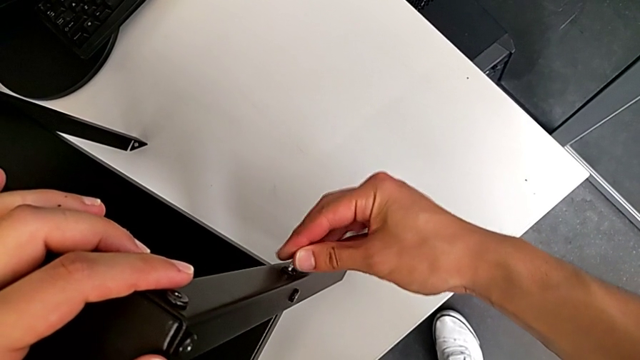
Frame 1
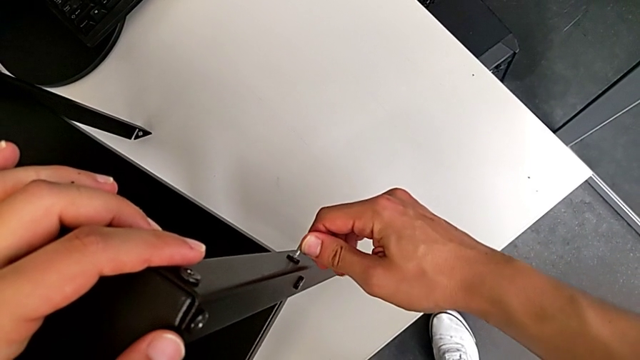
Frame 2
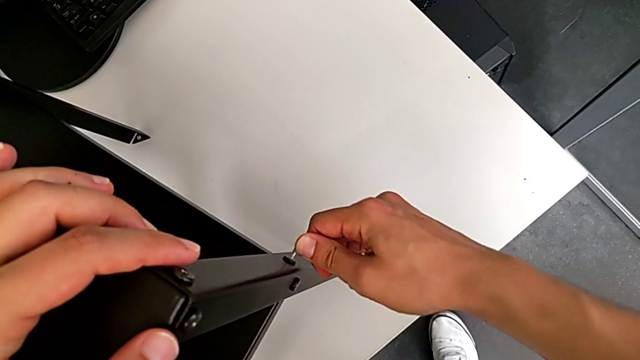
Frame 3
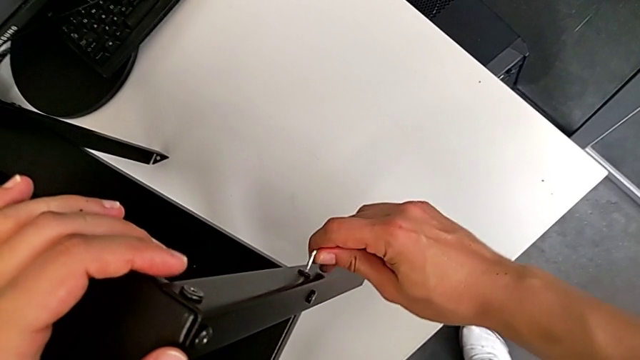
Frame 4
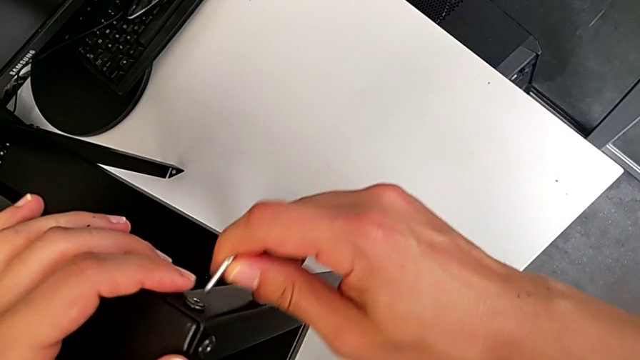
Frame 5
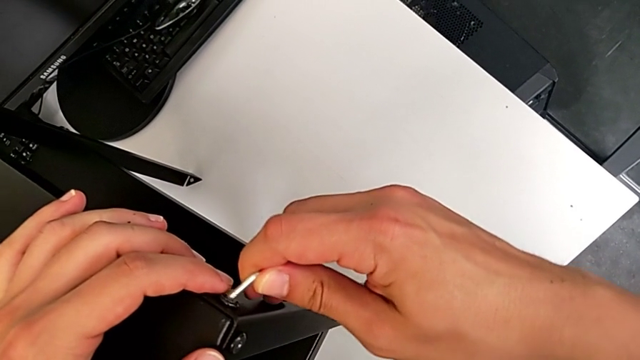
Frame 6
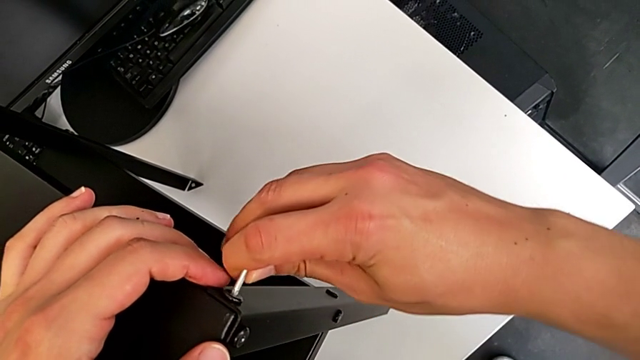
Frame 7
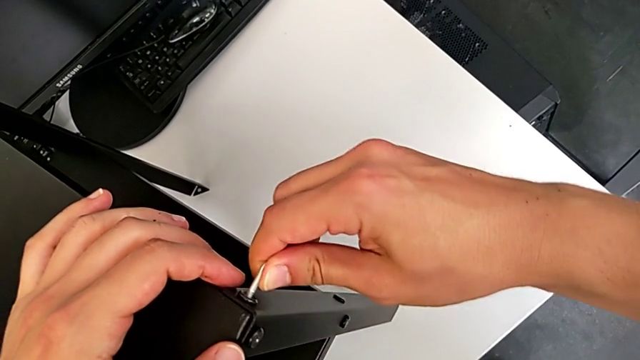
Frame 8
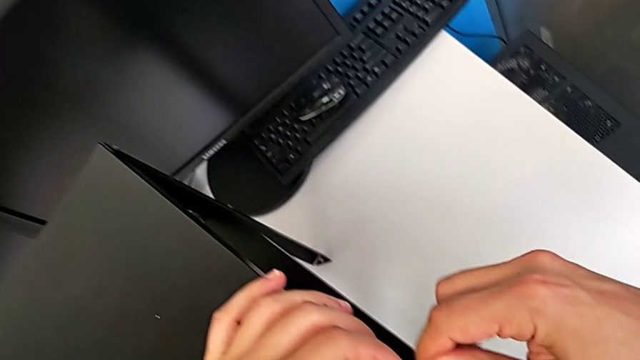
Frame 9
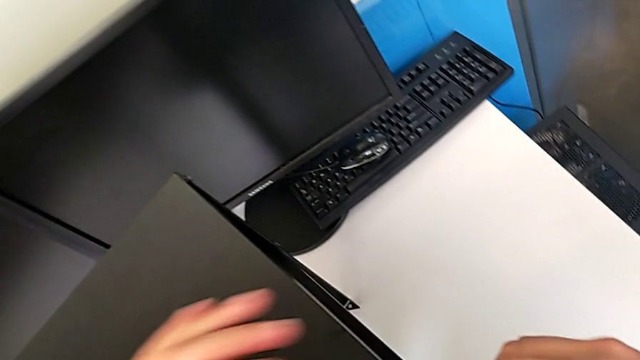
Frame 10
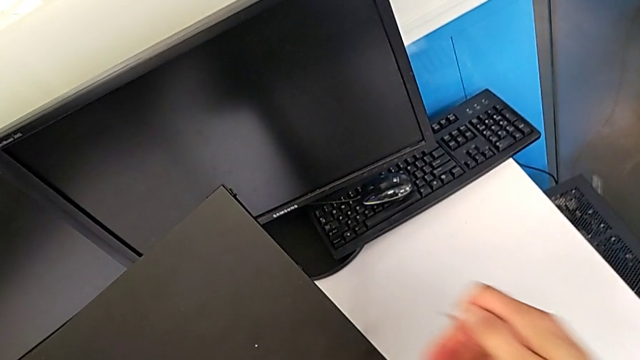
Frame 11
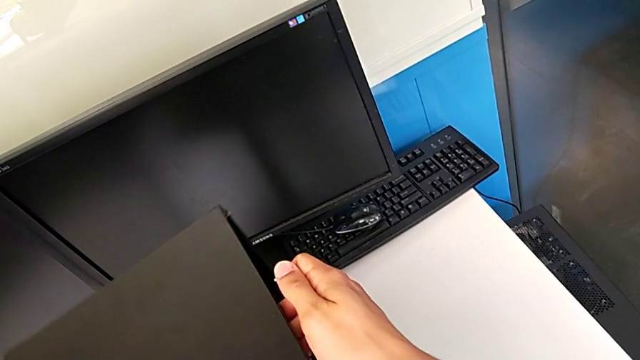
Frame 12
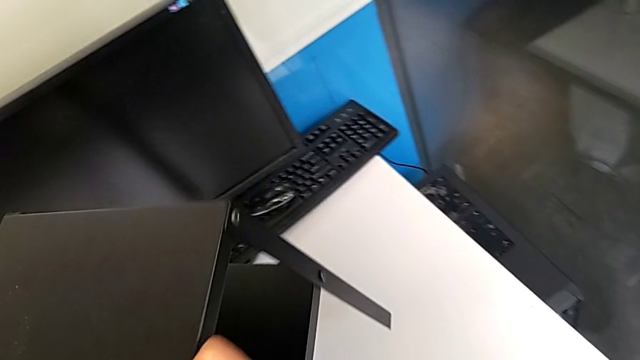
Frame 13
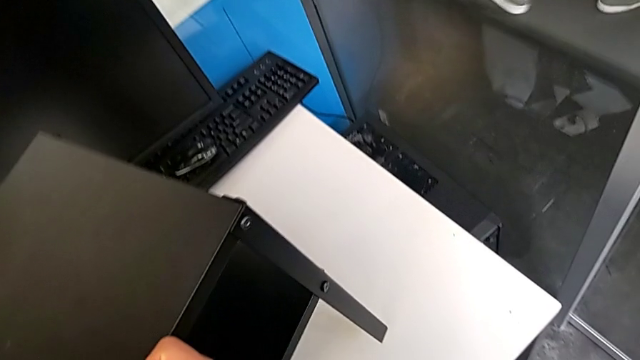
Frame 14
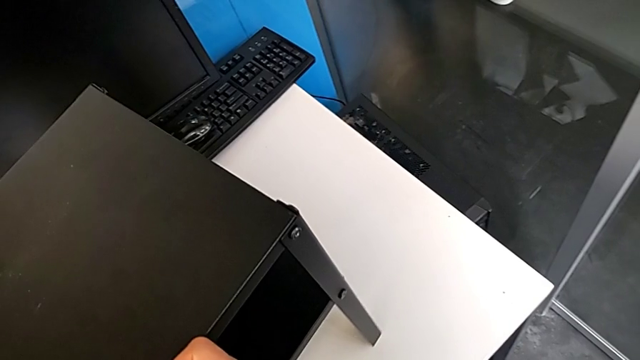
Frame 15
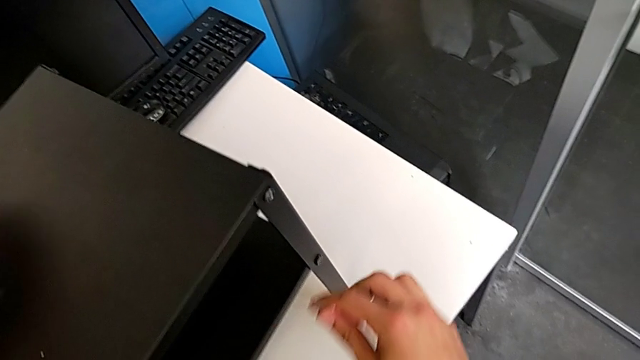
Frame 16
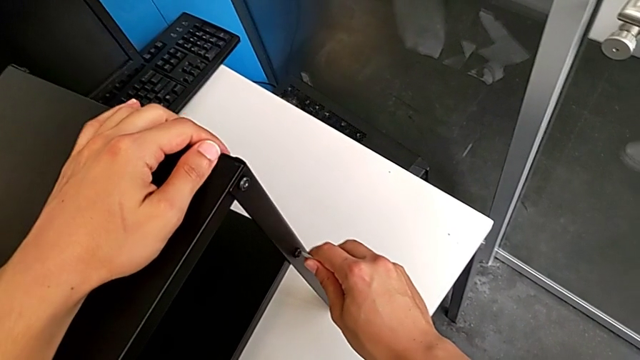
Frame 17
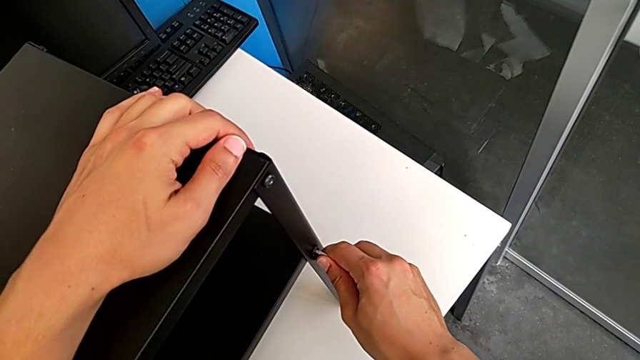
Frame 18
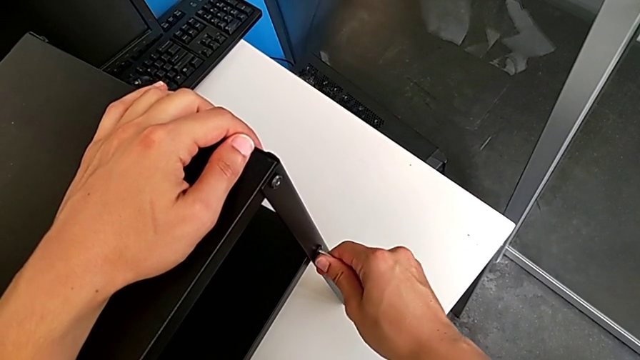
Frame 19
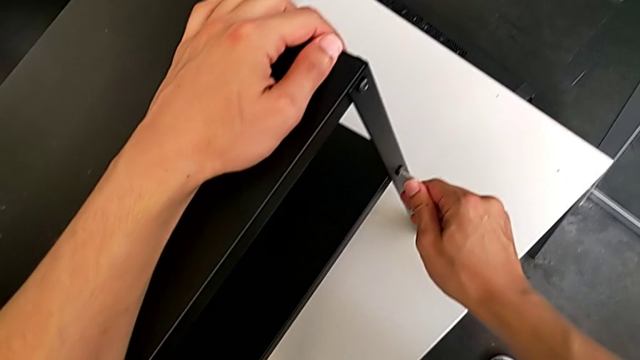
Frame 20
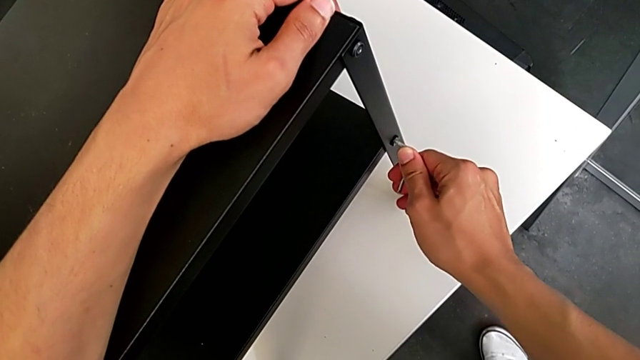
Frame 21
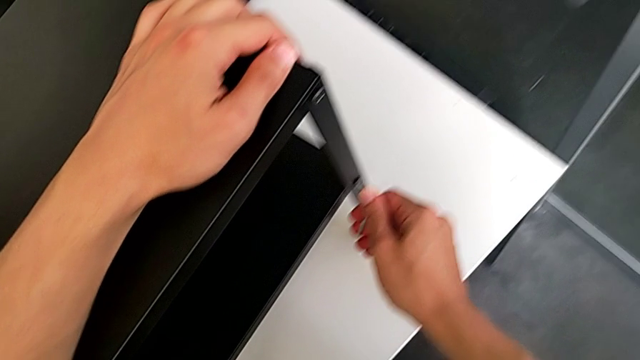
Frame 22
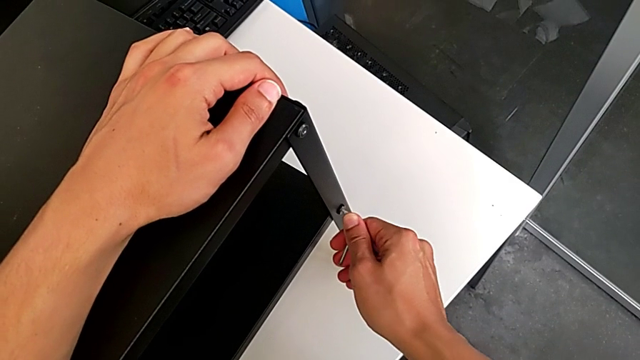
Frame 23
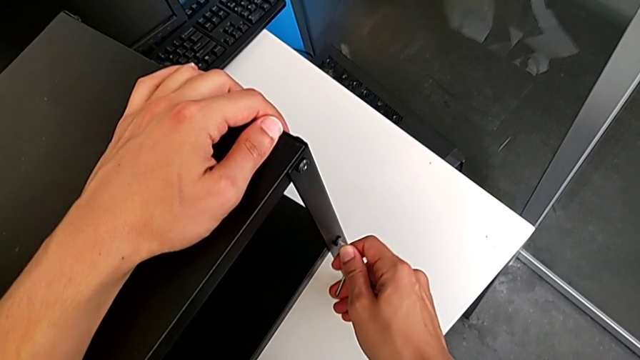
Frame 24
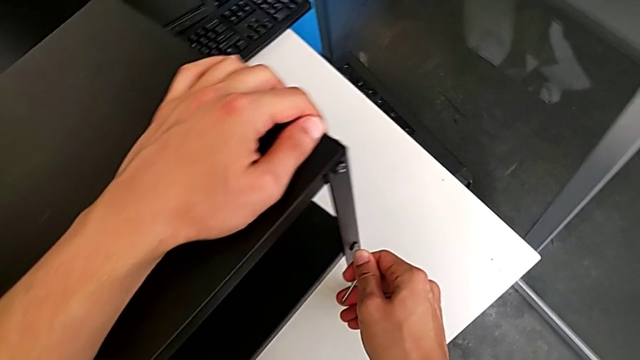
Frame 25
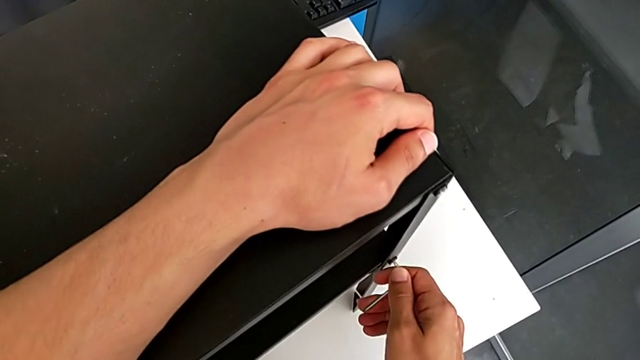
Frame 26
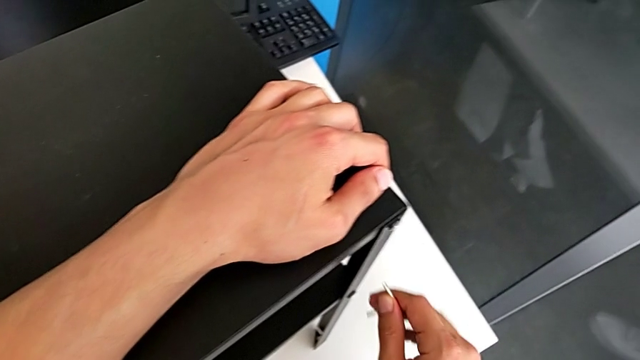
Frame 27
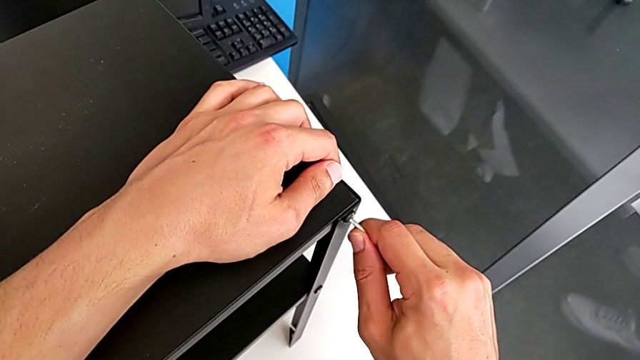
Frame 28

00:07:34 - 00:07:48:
The camera wearer is tightening the screws. They withdraw the Allen wrench, screw the eighth hex socket head, rotate the tray, screw the tenth hex socket head, withdraw the Allen wrench and insert it.

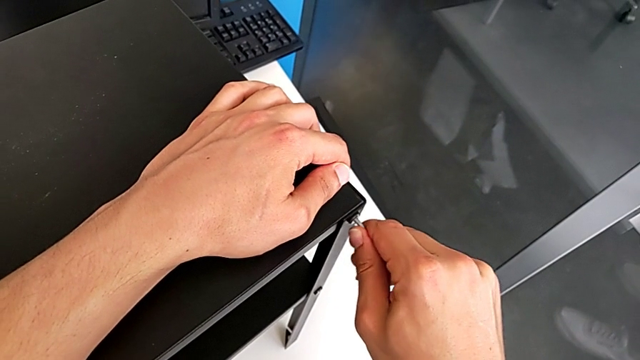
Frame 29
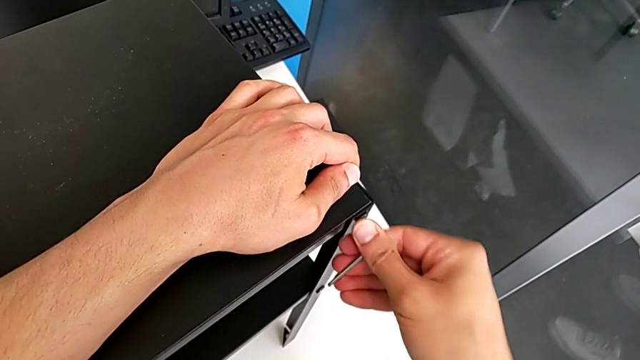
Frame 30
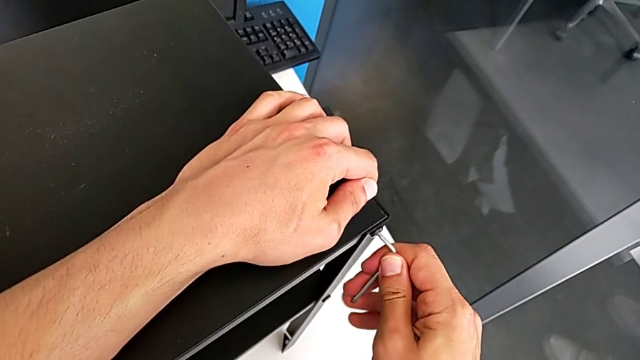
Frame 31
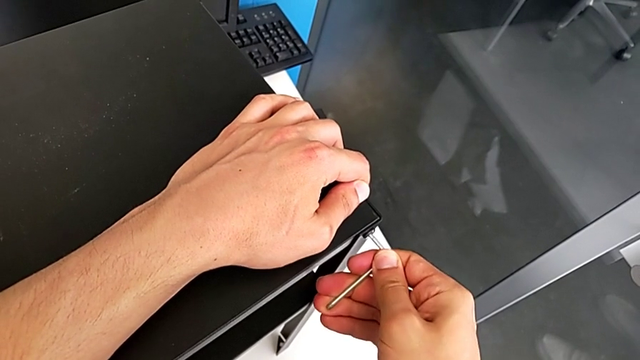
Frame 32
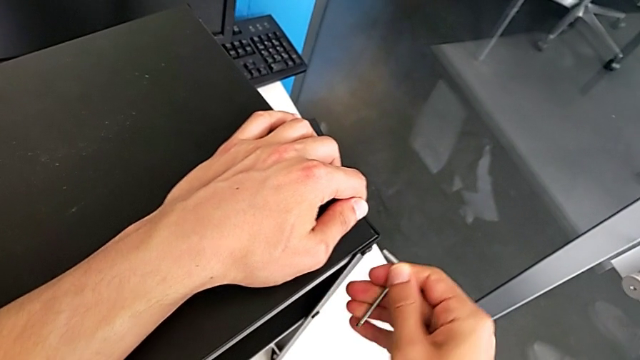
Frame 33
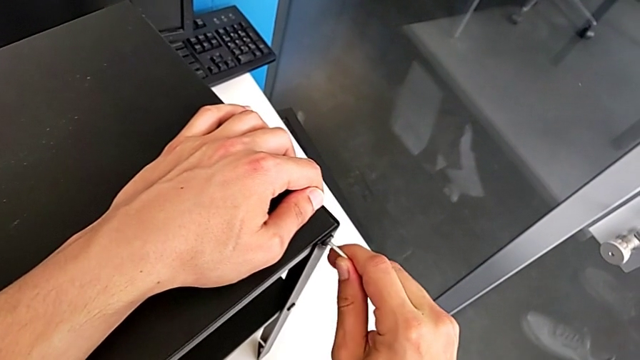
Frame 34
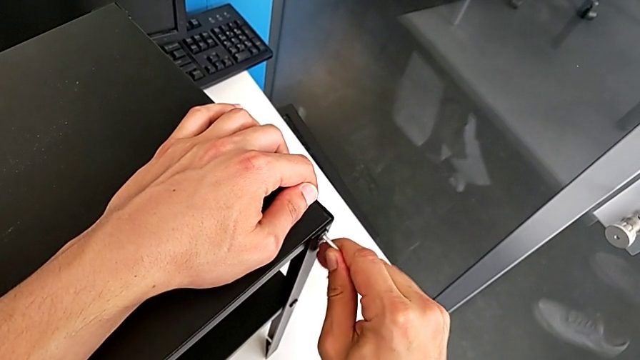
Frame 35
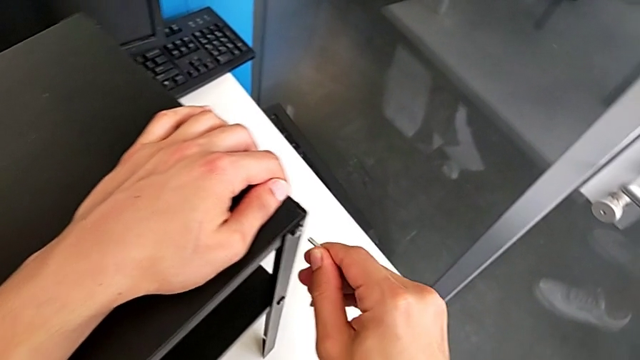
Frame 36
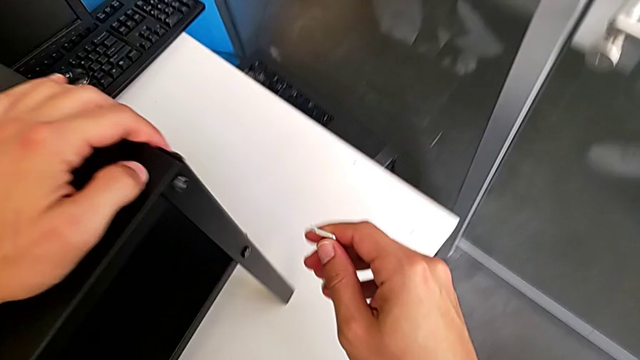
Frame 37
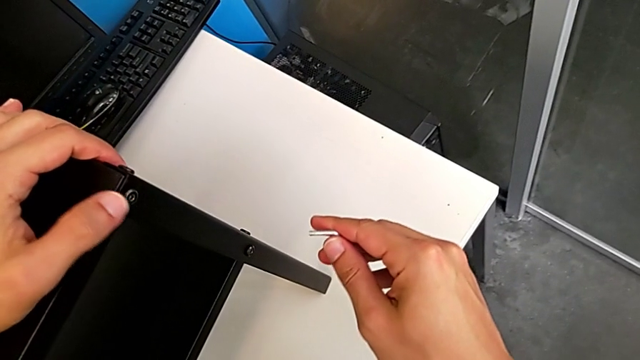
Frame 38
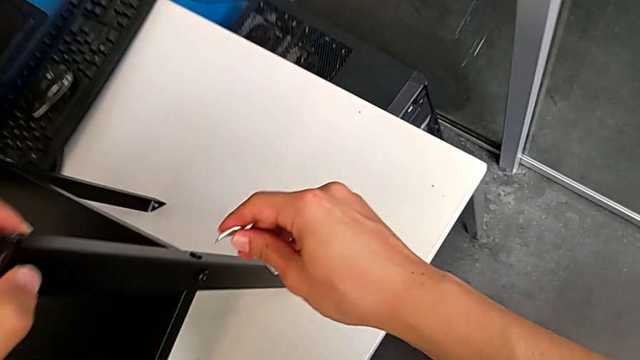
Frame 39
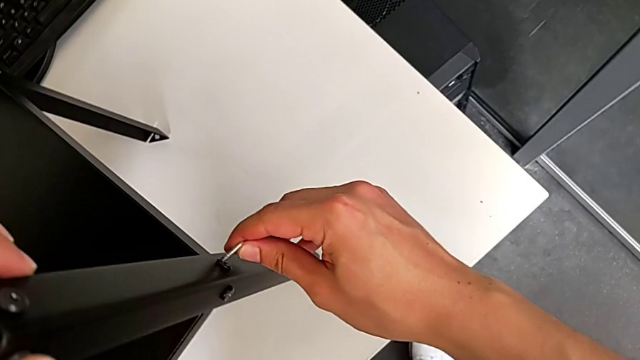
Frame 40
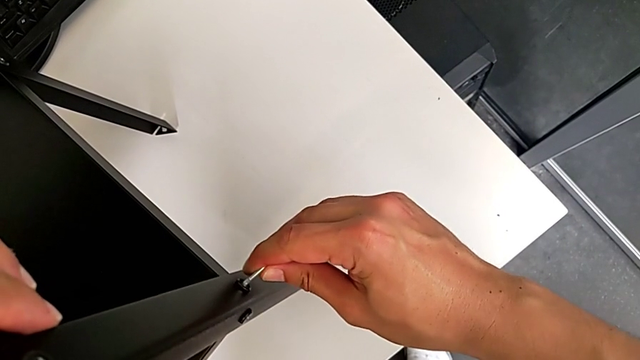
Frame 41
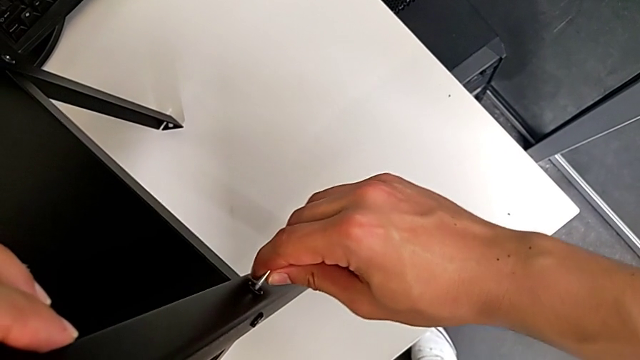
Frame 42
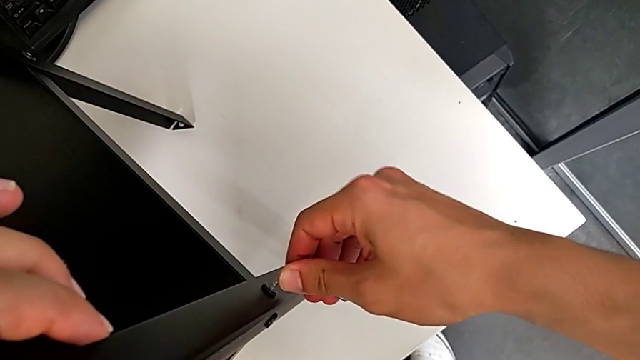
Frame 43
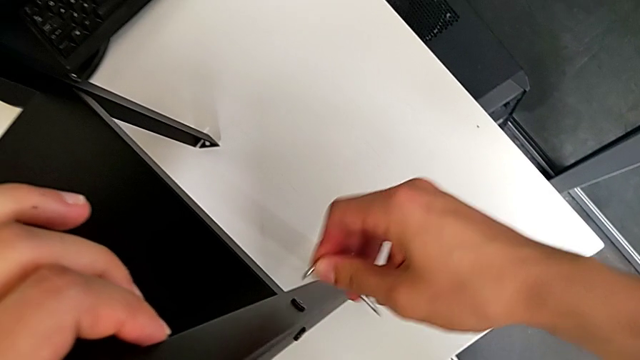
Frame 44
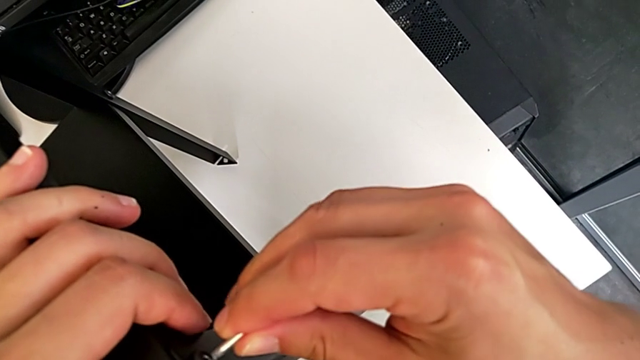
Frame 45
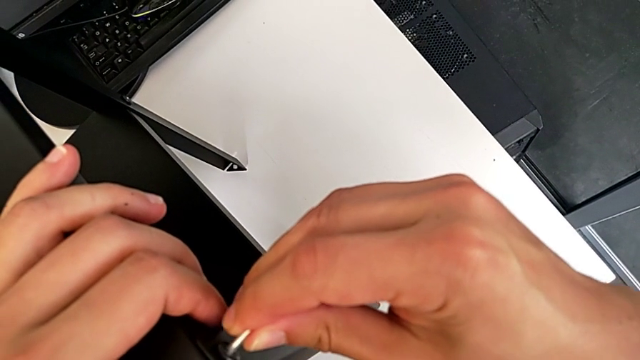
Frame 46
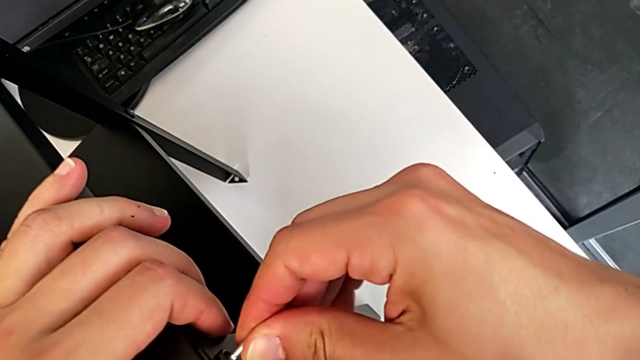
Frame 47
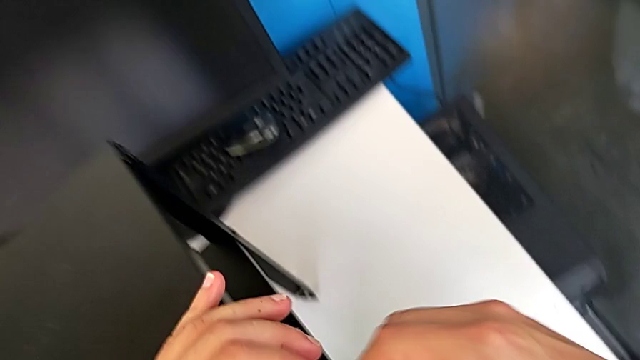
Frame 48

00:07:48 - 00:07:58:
The camera wearer is tightening the screws. They screw the eleventh hex socket head, withdraw the Allen wrench, insert it, screw the twelfth hex socket head, withdraw the Allen wrench, insert it and screw the thirteenth hex socket head.
